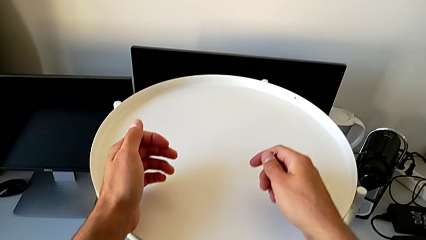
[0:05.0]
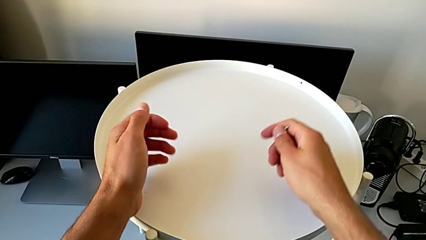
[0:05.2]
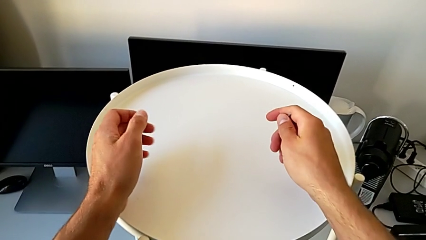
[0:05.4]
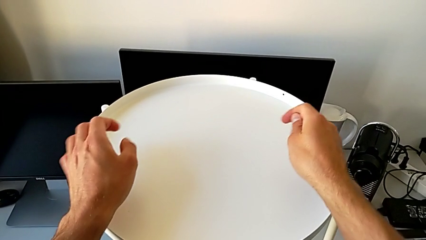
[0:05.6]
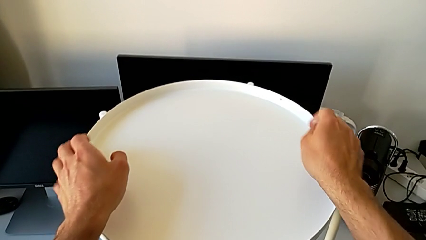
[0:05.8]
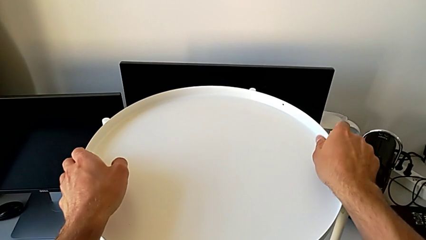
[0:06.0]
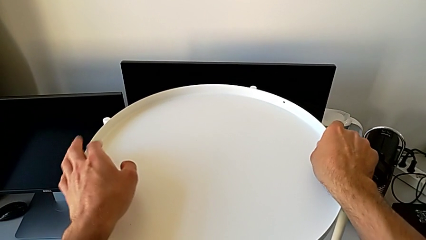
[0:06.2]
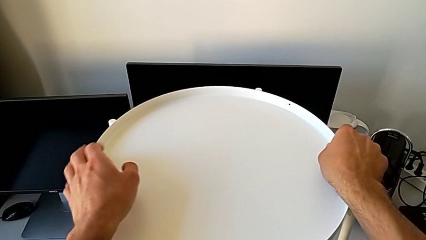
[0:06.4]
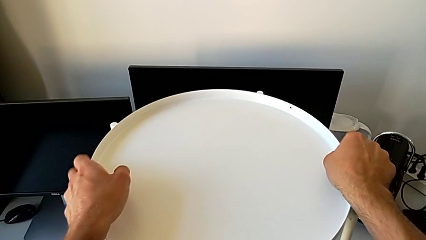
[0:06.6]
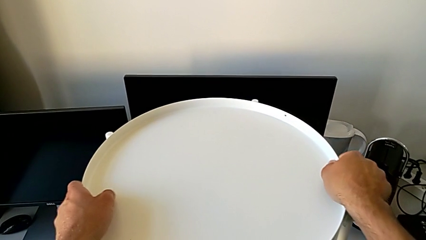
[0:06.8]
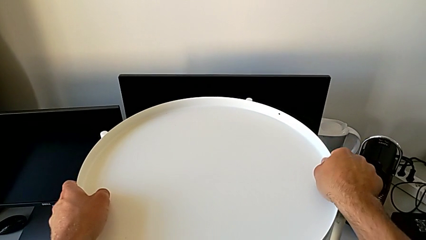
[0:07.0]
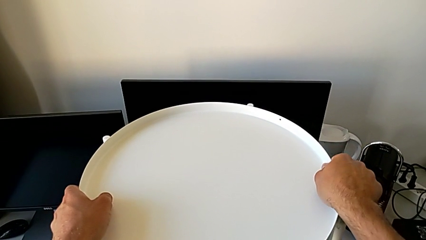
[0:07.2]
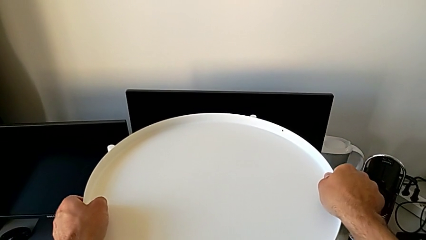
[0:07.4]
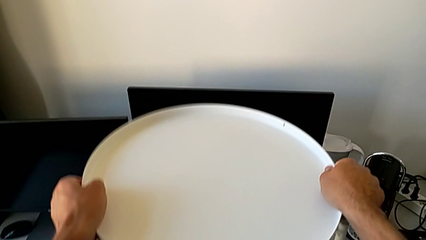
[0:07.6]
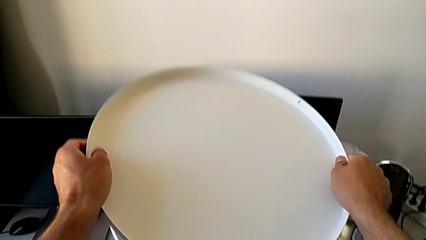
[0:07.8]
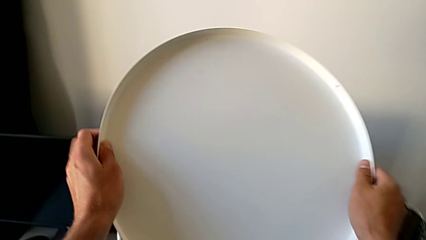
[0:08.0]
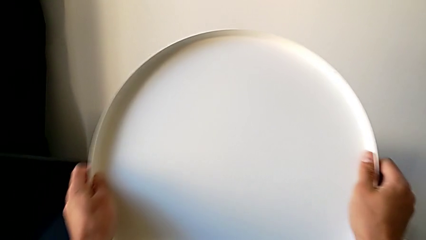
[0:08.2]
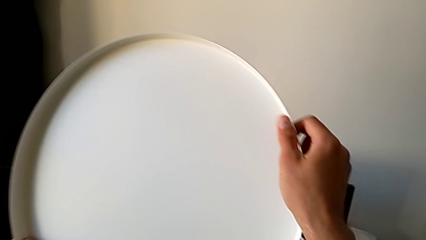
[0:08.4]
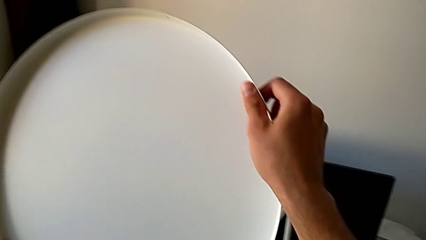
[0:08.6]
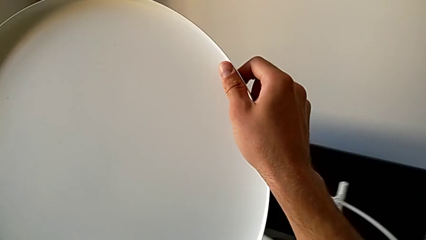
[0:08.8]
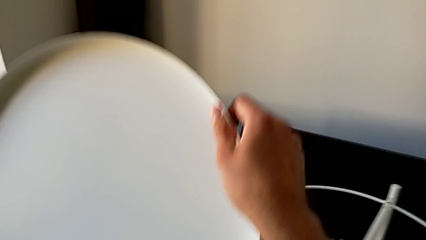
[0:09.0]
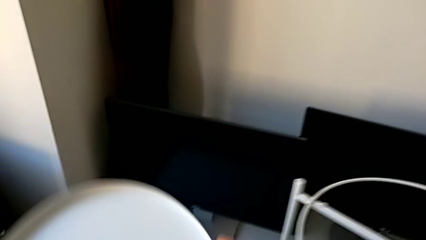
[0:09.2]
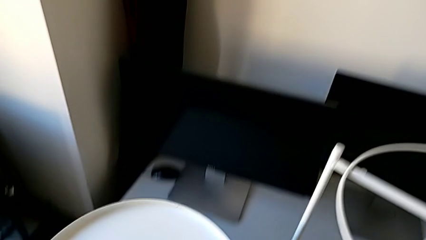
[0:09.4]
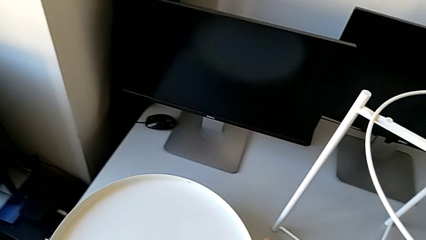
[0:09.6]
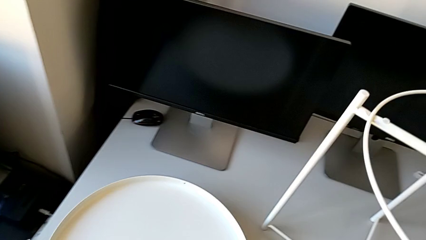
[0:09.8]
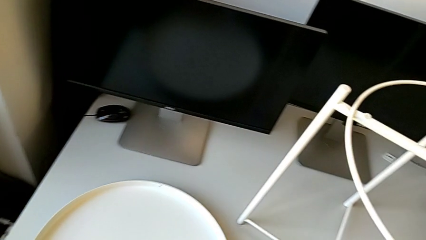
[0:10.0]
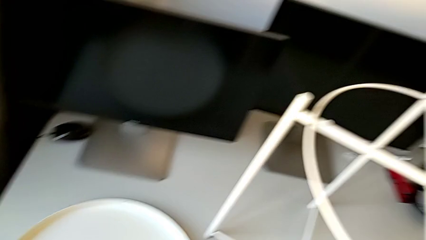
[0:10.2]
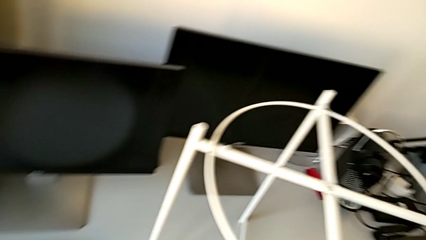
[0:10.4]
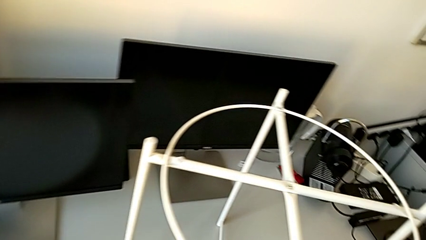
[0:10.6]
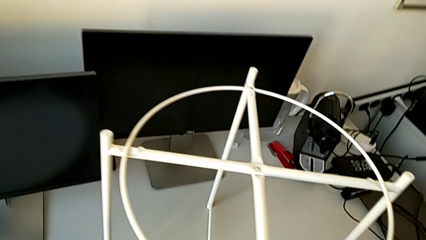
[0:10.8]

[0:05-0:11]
The camera wearer withdraws the white tray from the table. They grab the tray, disassemble it and place it.

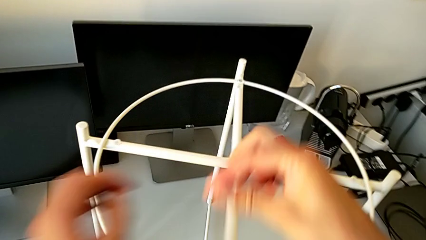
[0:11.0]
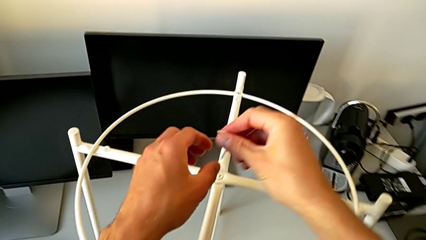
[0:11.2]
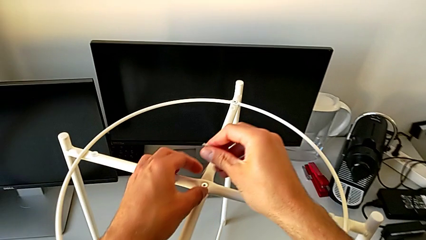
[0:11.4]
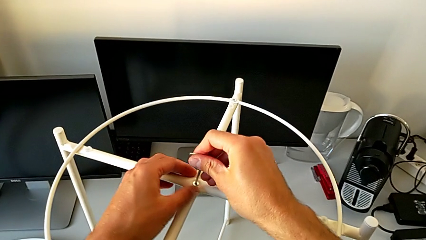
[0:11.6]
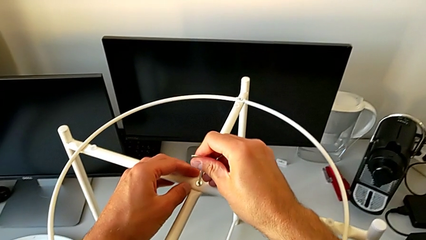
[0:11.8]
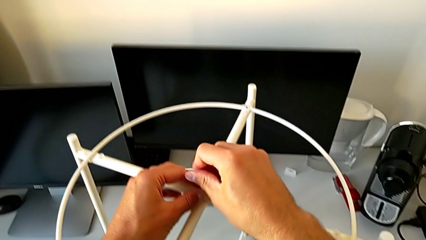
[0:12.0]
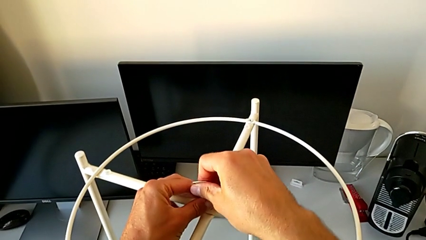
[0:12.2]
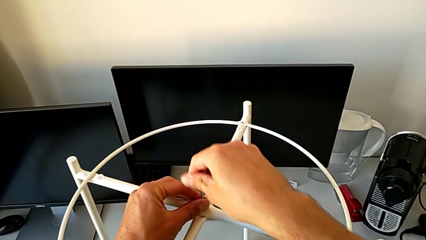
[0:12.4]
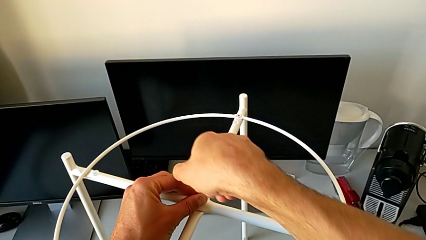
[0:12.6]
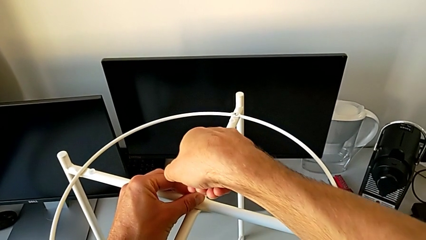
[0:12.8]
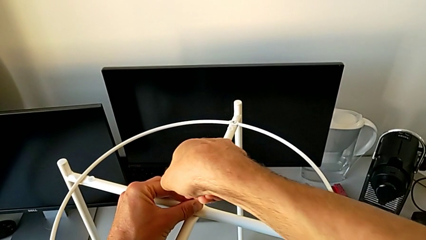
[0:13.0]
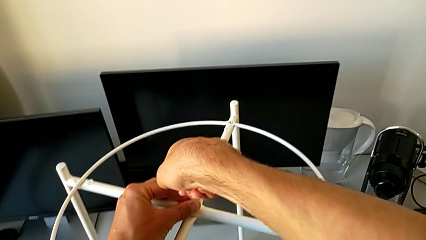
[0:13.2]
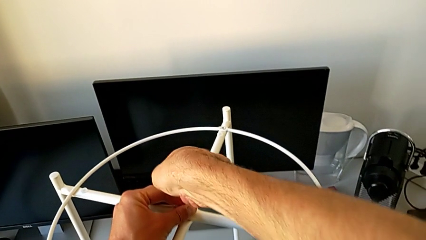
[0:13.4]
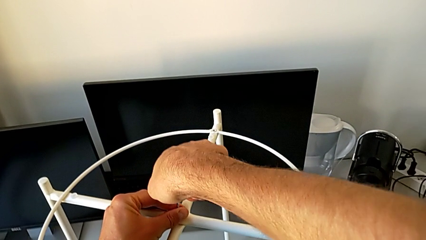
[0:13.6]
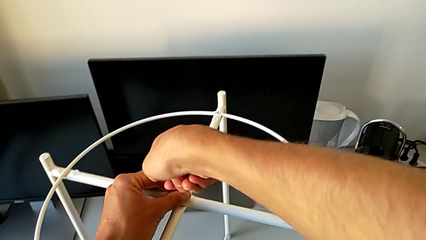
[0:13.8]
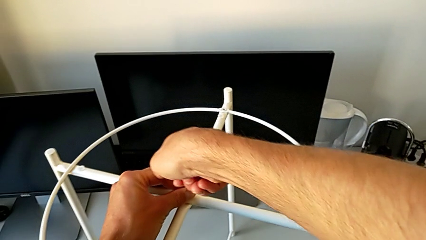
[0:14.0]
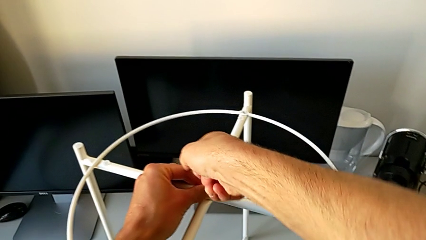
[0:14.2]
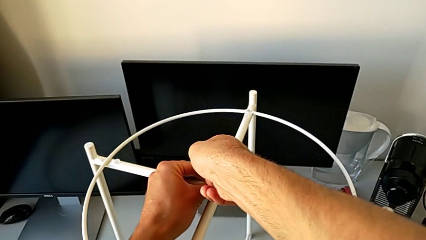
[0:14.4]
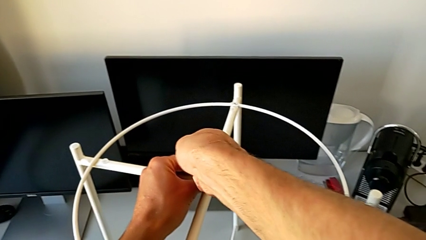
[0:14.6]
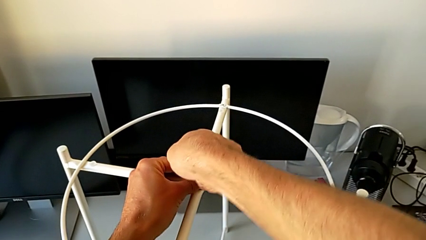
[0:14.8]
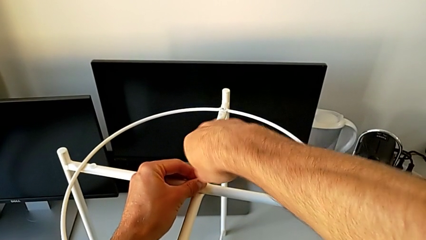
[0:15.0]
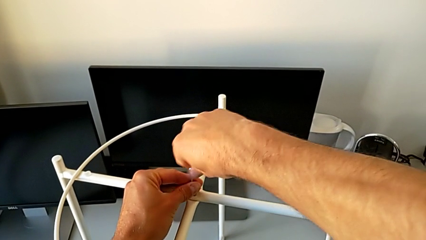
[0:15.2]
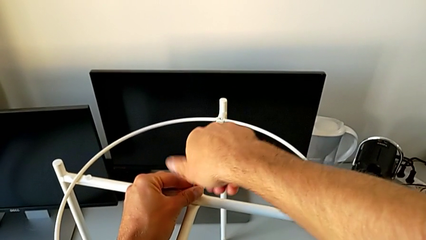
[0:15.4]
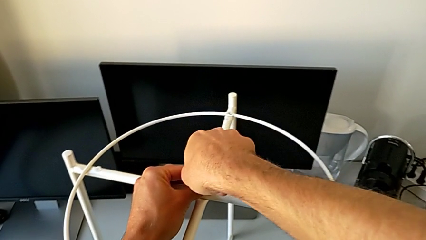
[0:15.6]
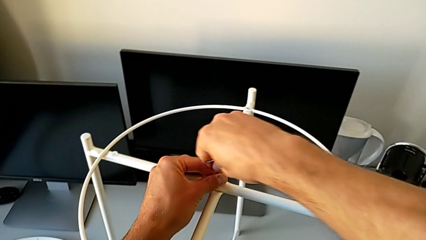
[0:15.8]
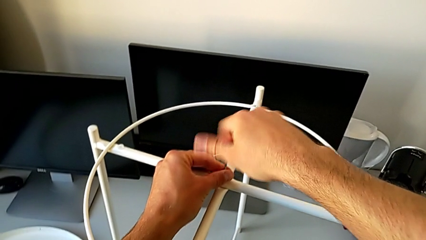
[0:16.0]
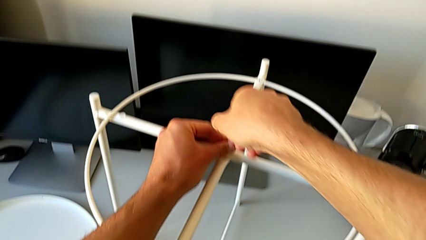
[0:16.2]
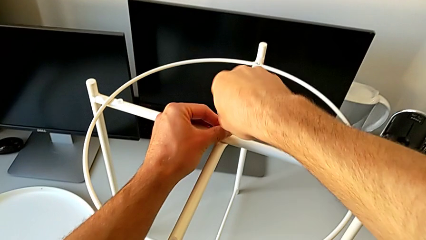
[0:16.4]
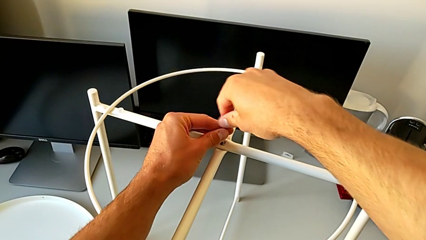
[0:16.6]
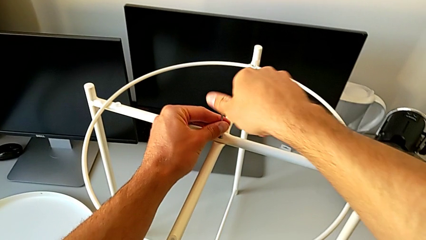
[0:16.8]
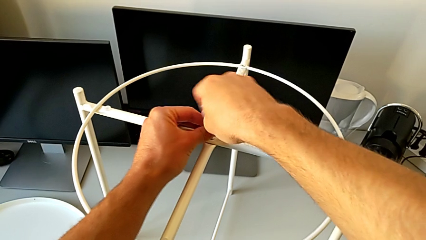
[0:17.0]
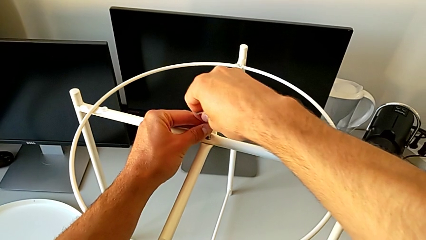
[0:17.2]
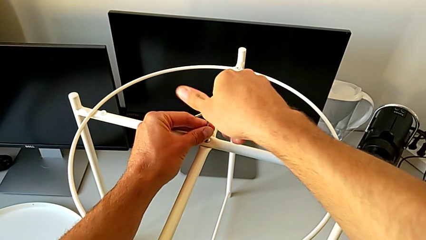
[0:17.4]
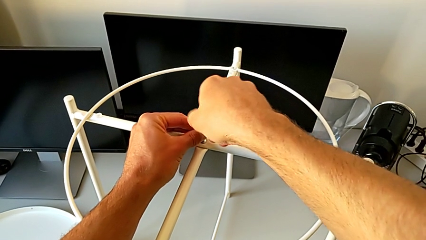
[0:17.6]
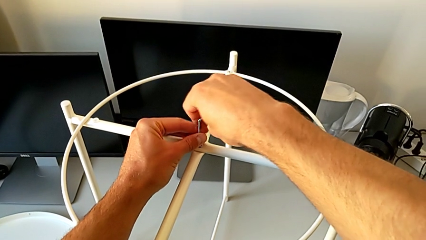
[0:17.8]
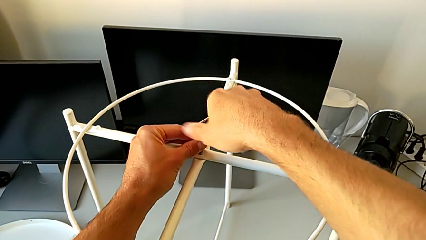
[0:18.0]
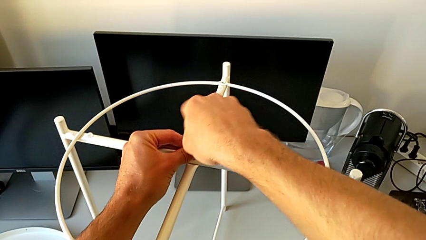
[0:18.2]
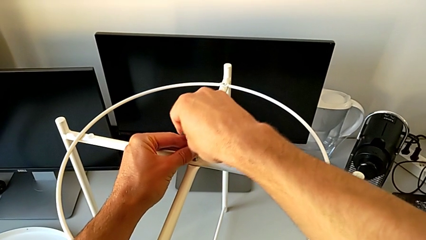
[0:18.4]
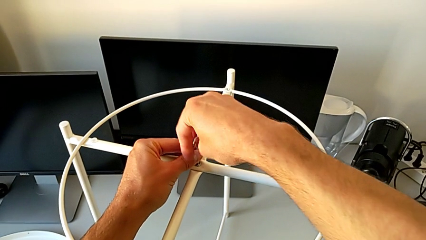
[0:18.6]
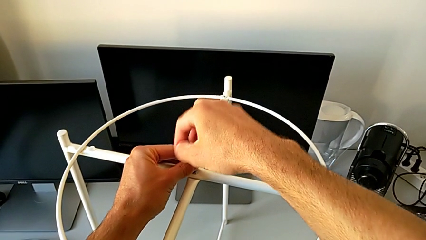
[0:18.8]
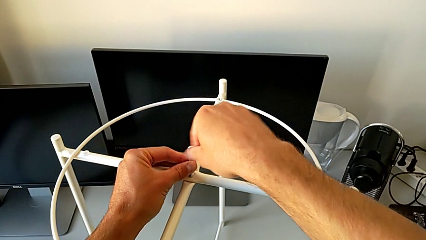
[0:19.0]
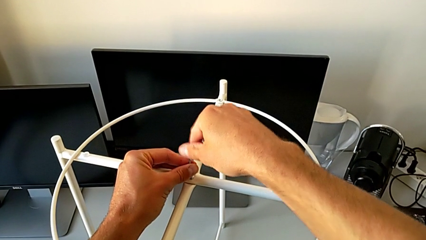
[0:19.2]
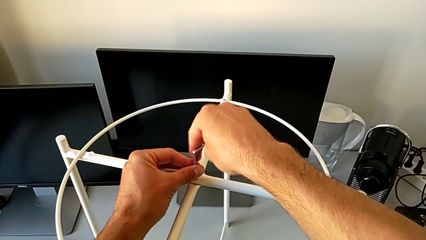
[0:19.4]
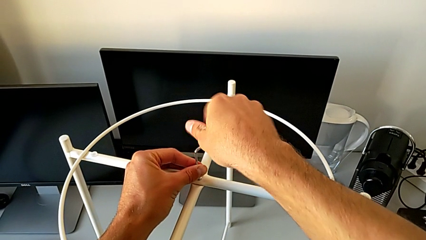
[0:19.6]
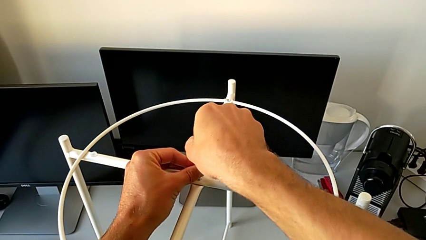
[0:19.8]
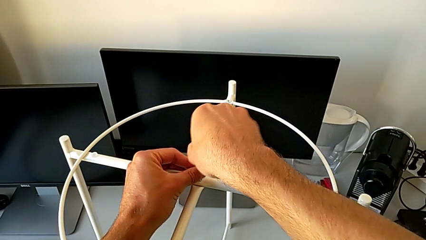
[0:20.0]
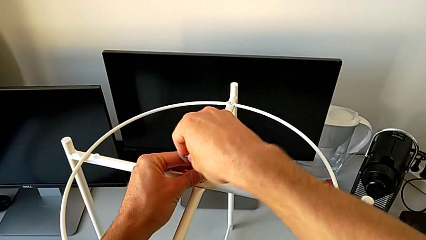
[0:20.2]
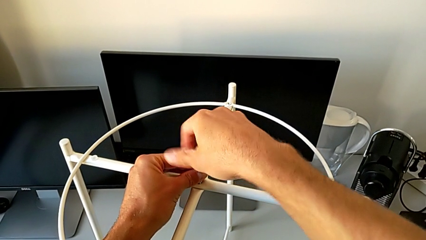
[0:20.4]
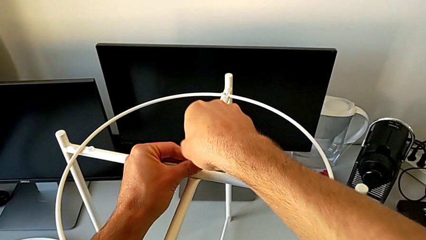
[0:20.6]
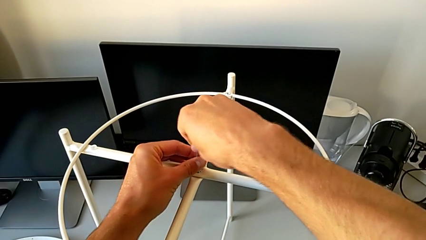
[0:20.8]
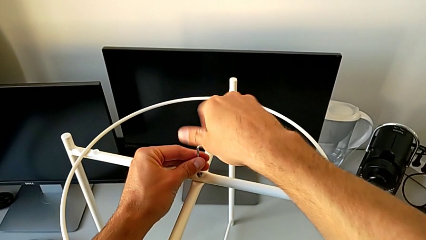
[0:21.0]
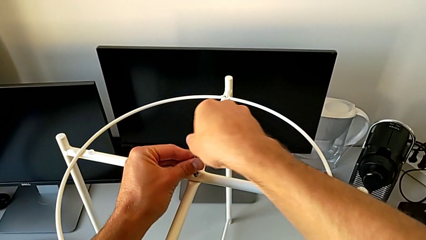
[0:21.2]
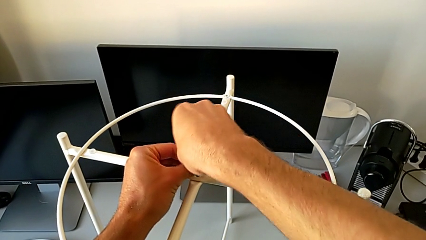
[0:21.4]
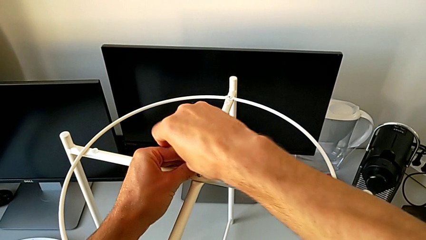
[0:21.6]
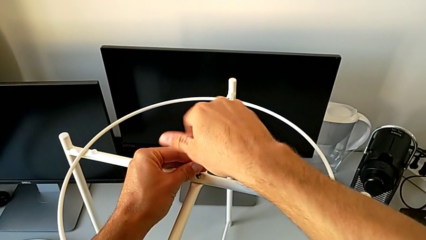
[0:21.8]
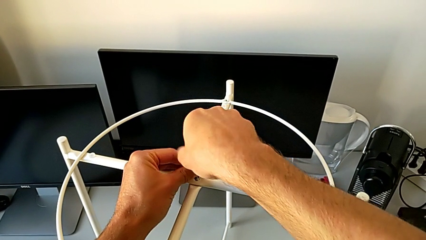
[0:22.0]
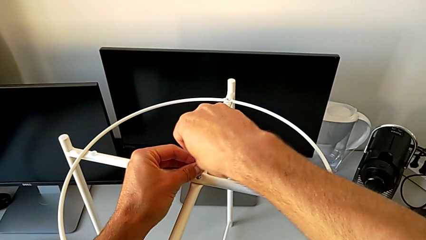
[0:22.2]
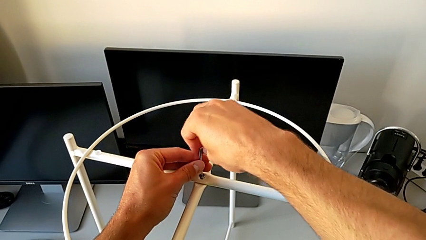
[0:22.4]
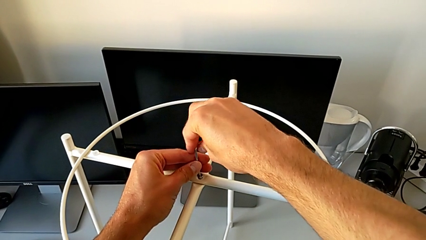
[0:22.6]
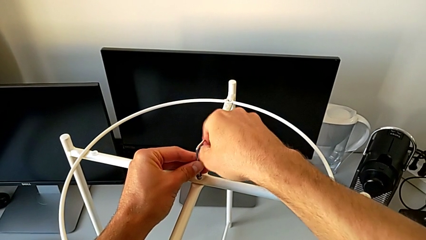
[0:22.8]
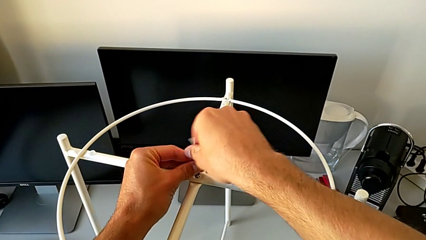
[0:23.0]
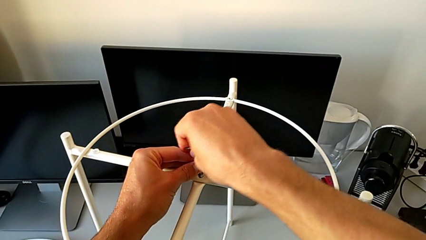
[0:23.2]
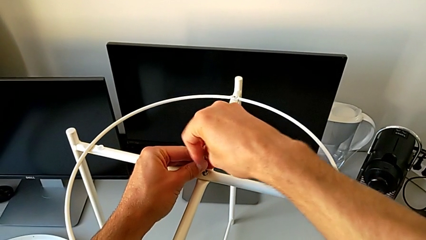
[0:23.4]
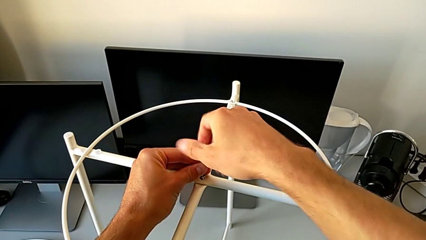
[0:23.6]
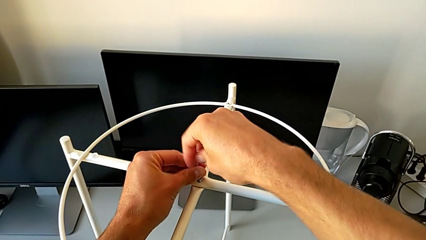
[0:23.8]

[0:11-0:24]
The camera wearer is unscrewing the middle hex socket head with an Allen wrench. They insert the Allen wrench and begin to unscrew the hex socket head.
